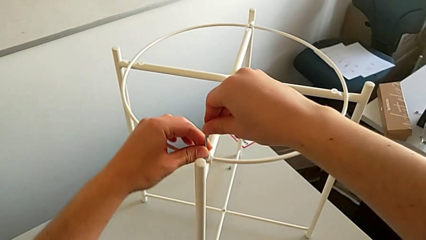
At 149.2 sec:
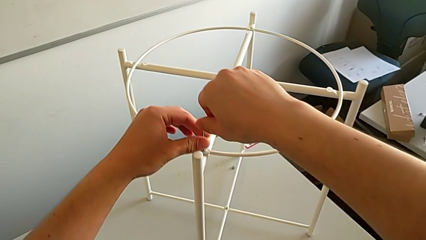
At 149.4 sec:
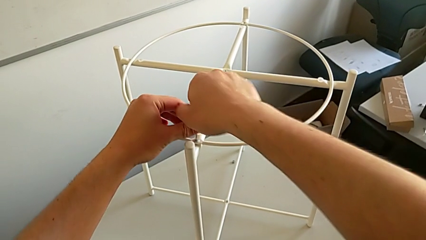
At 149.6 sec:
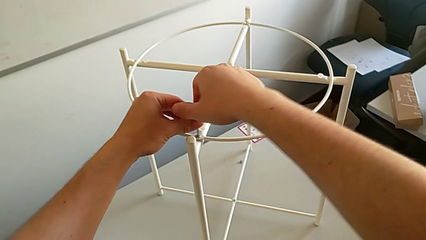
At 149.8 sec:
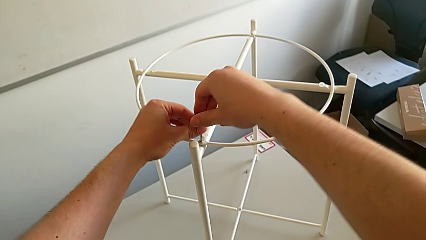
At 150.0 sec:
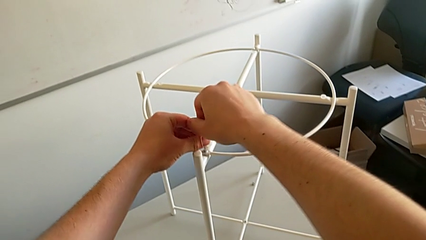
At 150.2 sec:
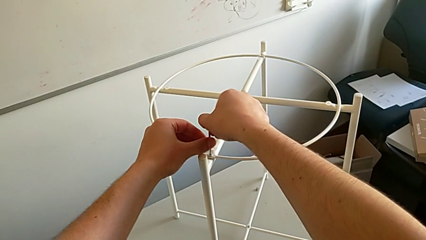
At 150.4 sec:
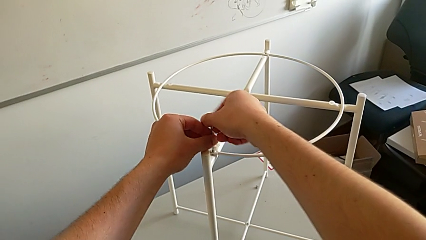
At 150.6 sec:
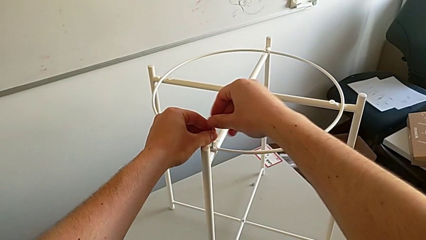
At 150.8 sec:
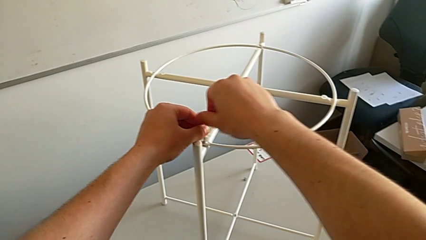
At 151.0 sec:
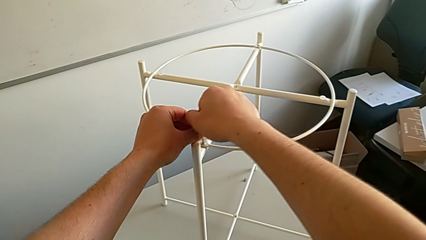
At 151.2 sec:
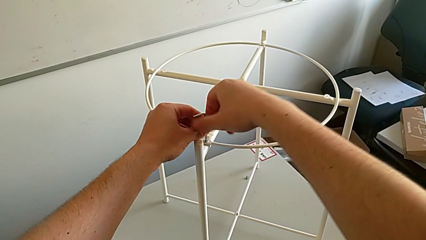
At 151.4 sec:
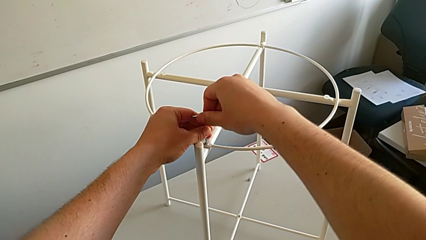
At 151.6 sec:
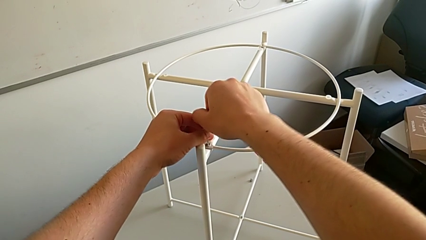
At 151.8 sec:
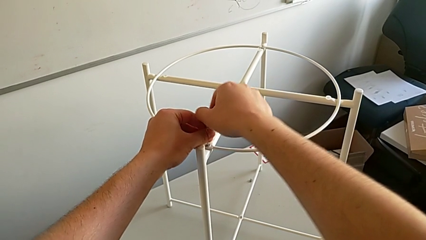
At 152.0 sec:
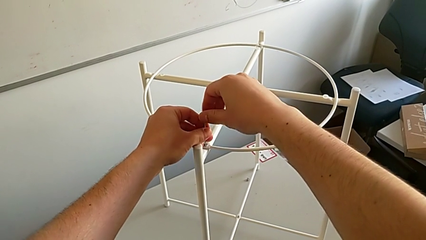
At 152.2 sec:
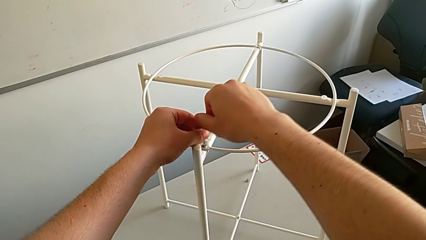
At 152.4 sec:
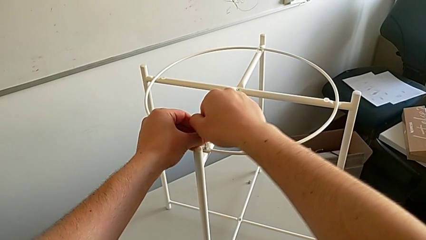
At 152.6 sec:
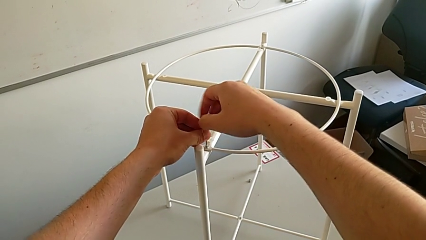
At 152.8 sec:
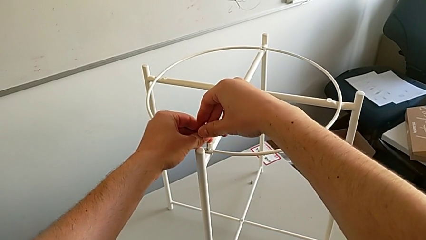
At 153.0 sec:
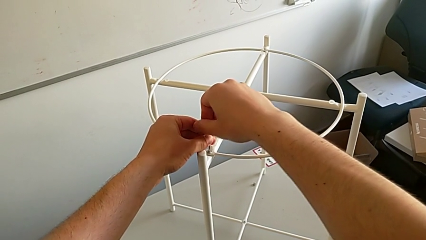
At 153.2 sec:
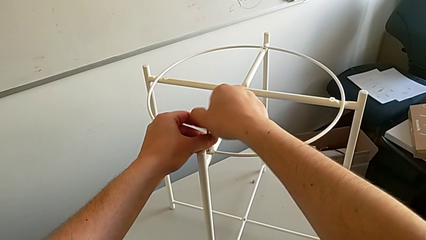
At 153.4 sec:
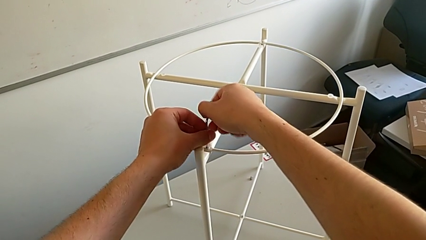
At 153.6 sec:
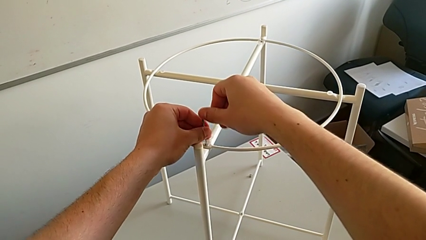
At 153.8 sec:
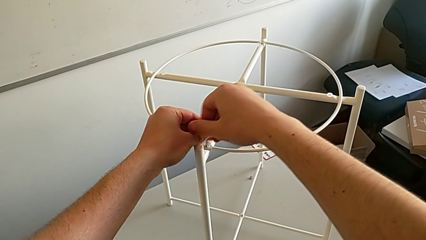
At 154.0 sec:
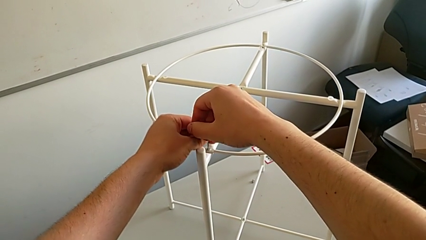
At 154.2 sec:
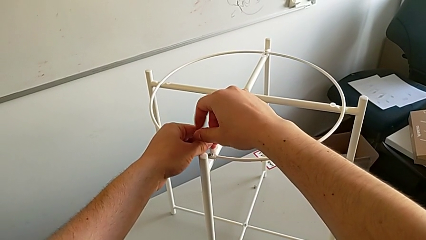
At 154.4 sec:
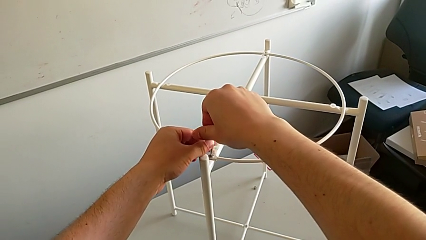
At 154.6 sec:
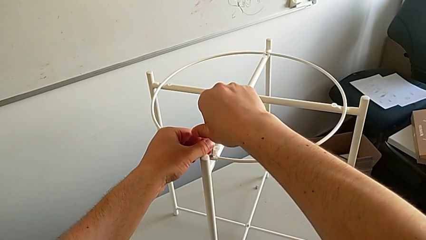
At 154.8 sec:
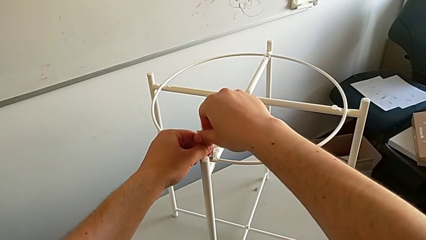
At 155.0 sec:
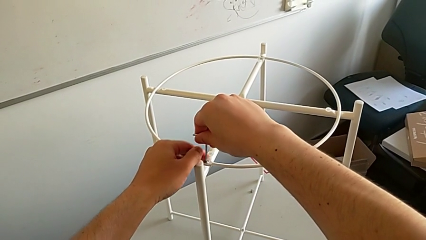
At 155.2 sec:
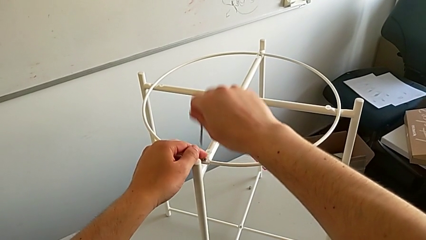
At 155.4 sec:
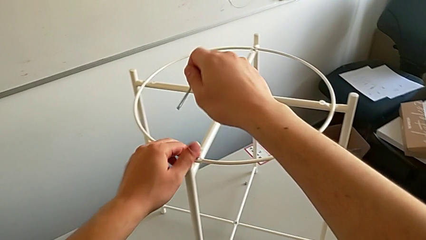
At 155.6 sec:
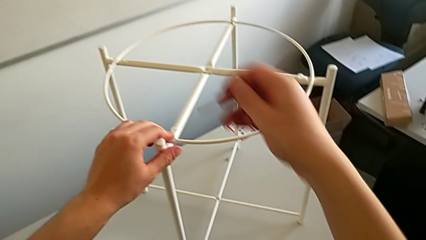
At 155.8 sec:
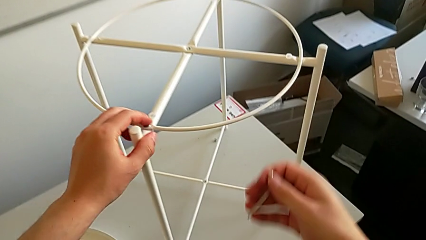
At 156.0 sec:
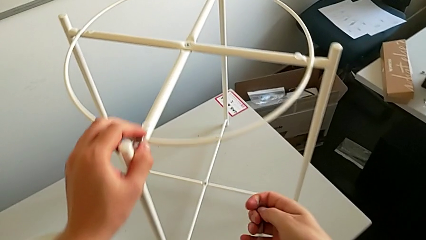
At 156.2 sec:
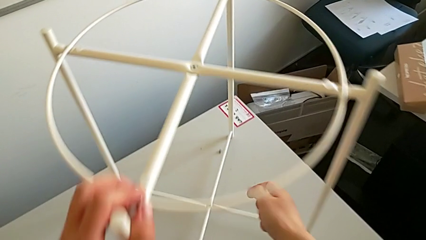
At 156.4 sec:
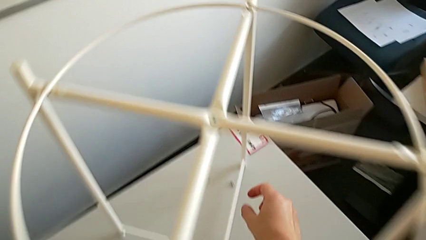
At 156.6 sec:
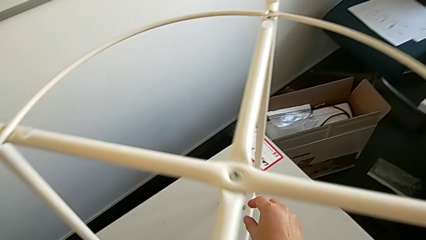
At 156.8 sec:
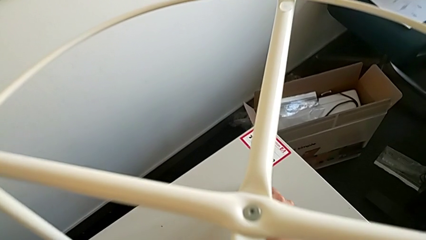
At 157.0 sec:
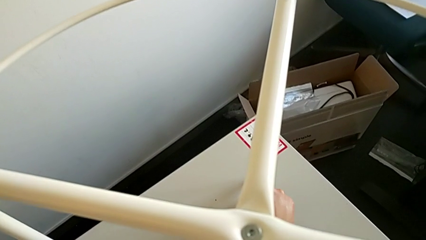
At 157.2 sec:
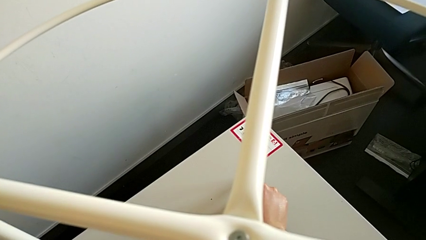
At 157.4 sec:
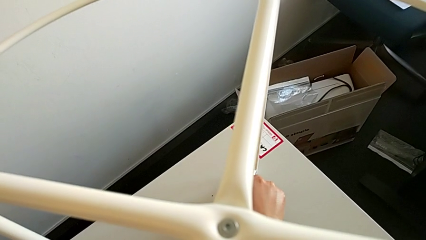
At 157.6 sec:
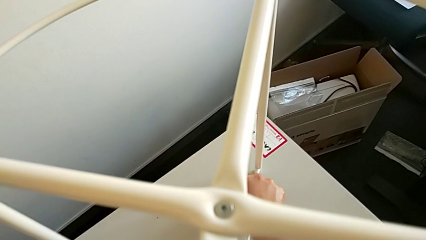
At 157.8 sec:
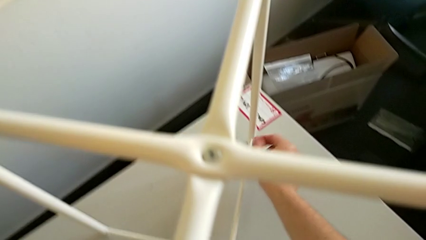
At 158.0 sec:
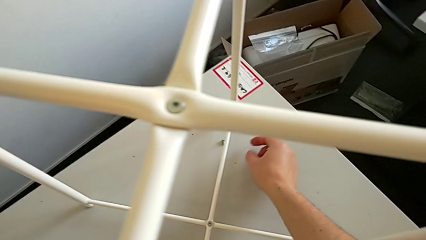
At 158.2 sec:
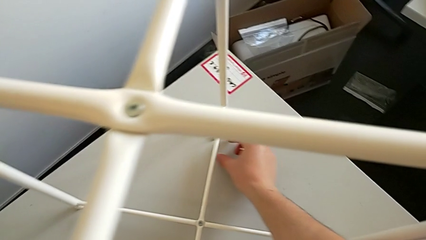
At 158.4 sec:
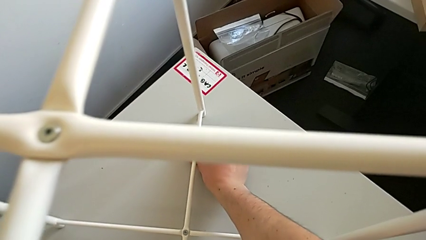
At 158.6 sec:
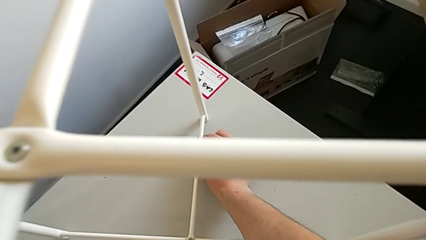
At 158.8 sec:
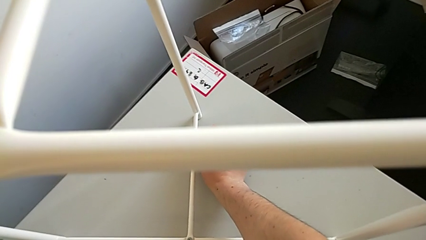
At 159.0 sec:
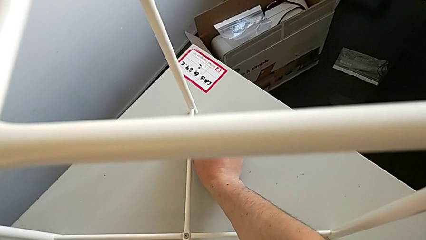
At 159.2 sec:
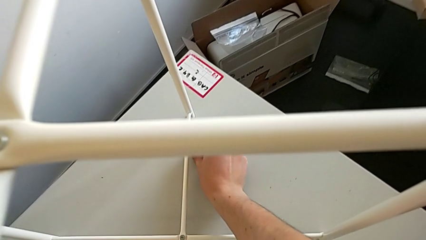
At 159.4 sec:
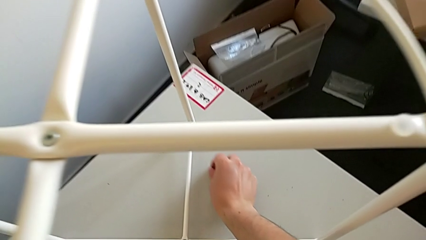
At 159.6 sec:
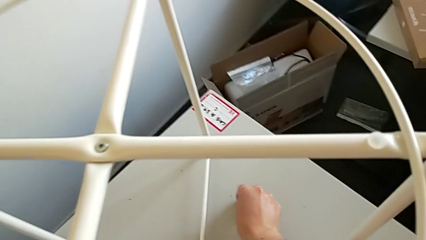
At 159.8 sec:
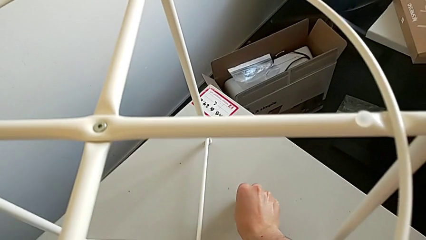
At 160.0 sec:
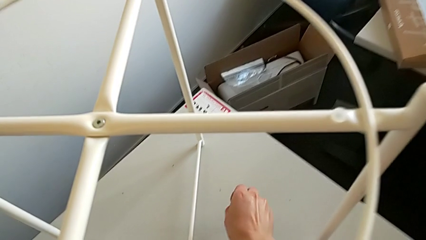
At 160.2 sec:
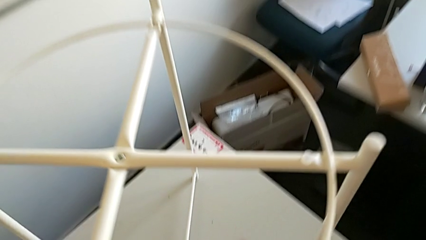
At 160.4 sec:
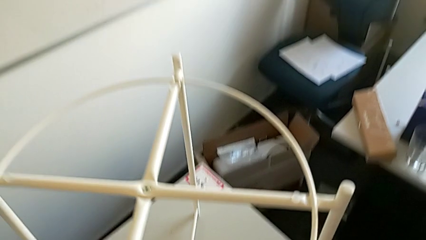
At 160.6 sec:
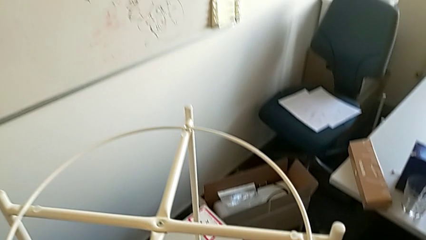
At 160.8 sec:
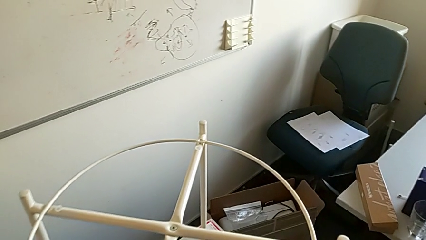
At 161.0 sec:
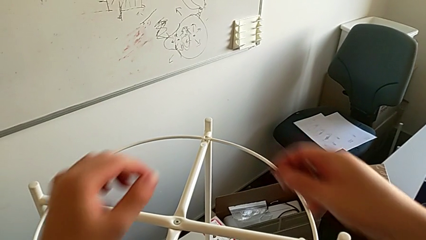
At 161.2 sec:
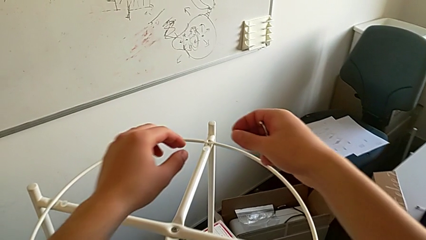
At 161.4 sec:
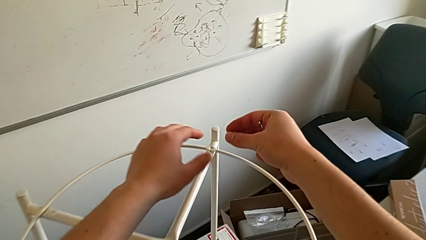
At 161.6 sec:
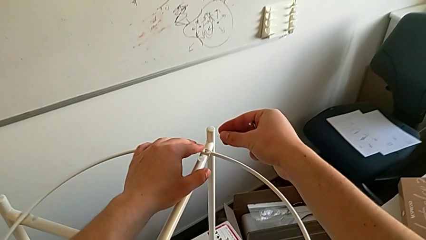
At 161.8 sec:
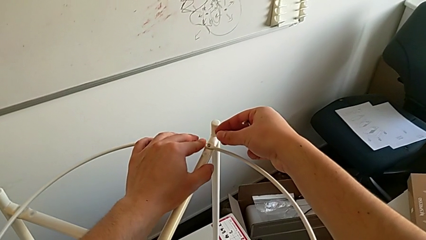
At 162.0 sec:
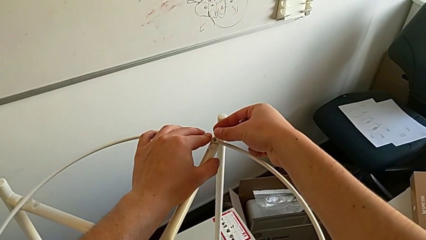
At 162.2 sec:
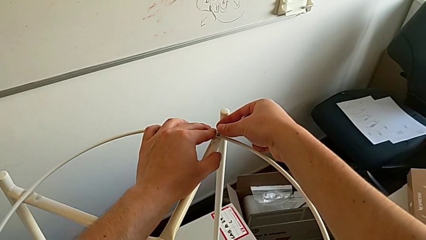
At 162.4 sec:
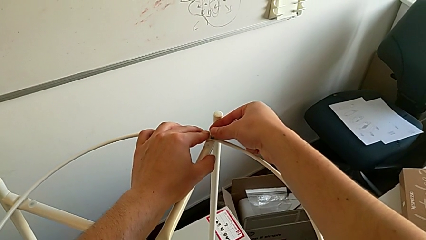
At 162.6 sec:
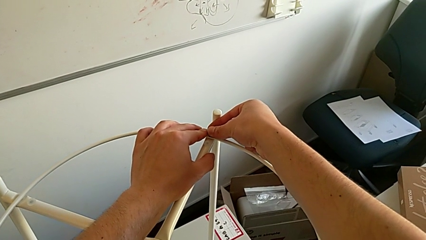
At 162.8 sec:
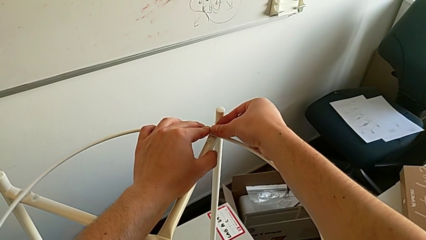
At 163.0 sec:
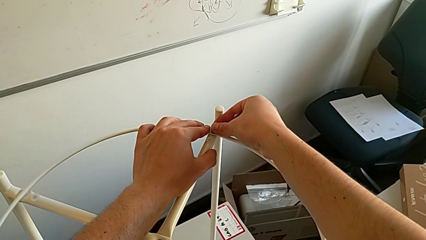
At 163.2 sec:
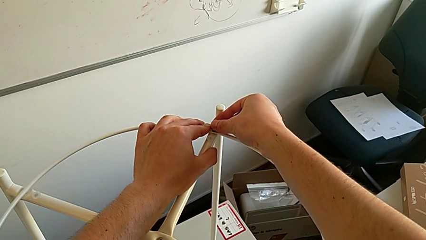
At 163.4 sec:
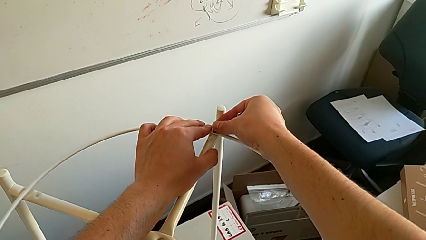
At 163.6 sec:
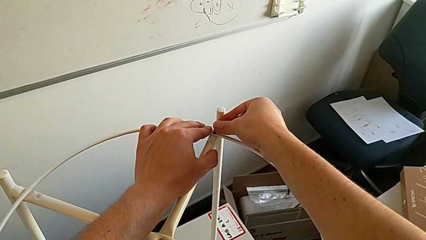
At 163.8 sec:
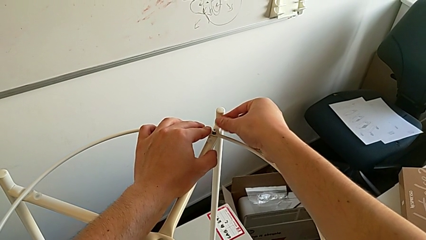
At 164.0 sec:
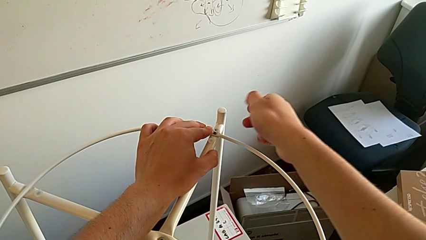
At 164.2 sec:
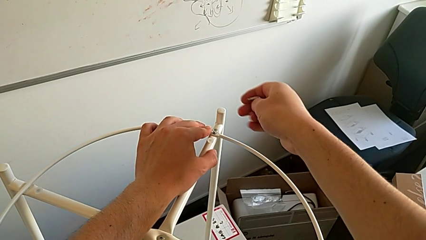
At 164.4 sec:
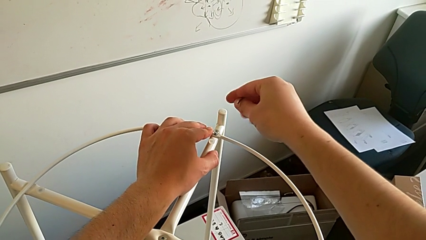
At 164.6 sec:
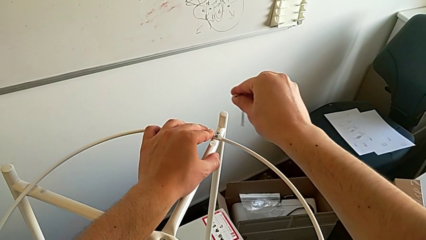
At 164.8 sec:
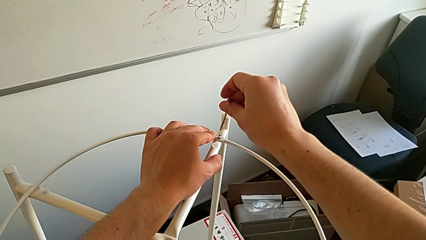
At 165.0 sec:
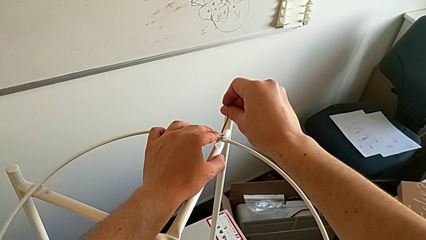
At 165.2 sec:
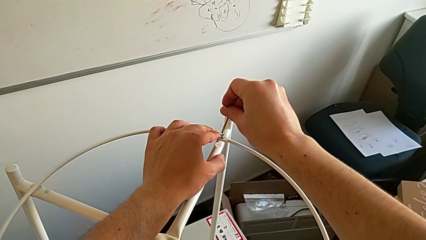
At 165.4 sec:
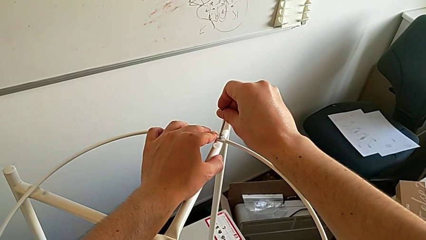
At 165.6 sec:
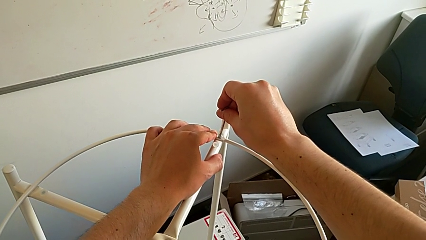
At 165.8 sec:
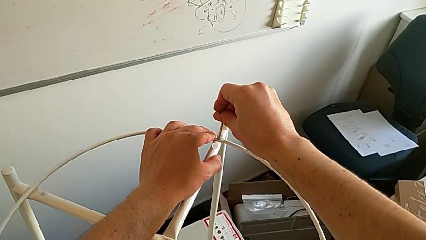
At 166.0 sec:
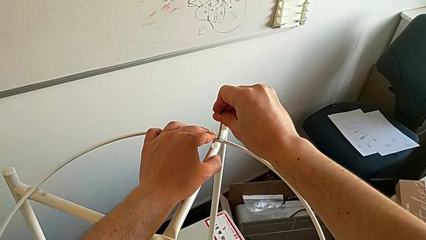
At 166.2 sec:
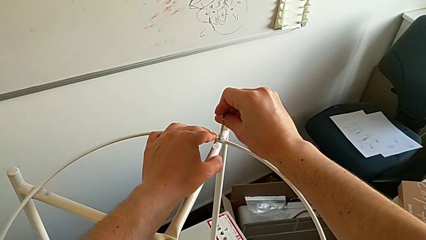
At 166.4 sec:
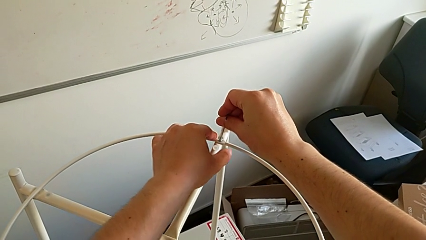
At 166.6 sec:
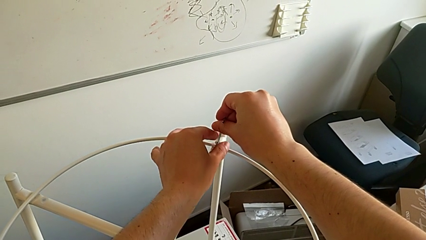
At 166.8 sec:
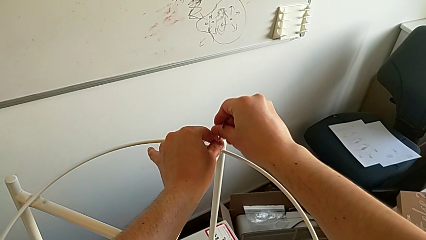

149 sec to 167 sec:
The camera wearer is assembling a circle. They screw the hex socket head twice, withdraw the Allen wrench, grab the hex socket head twice, lift it, insert it and insert the Allen wrench.
